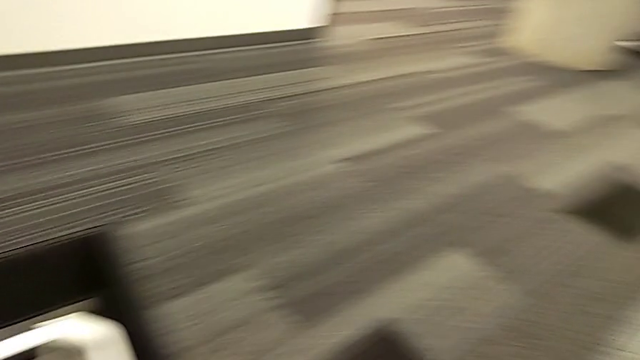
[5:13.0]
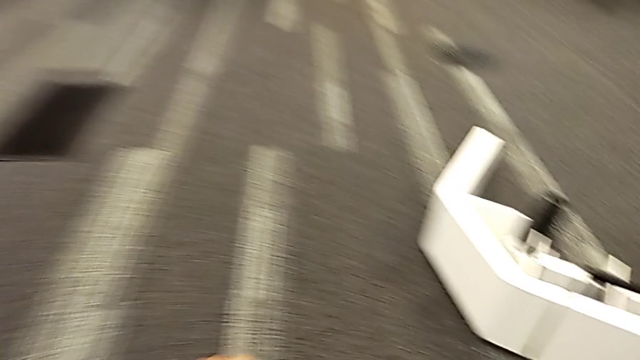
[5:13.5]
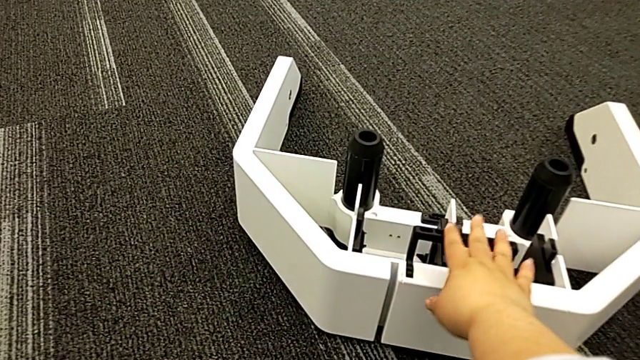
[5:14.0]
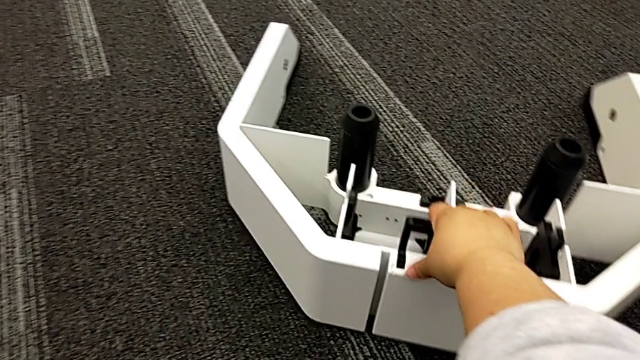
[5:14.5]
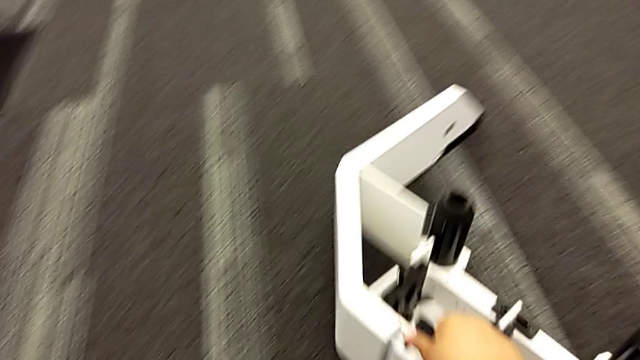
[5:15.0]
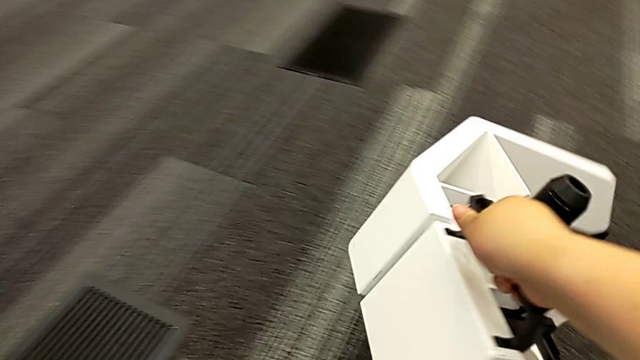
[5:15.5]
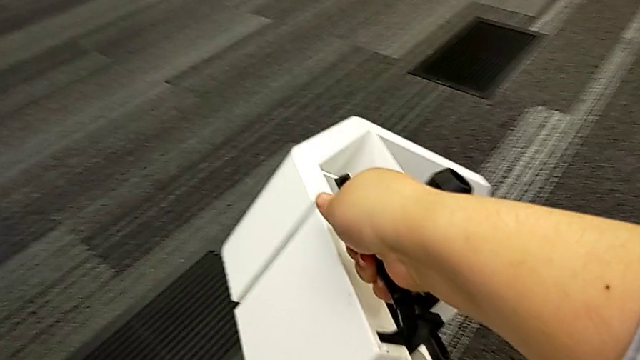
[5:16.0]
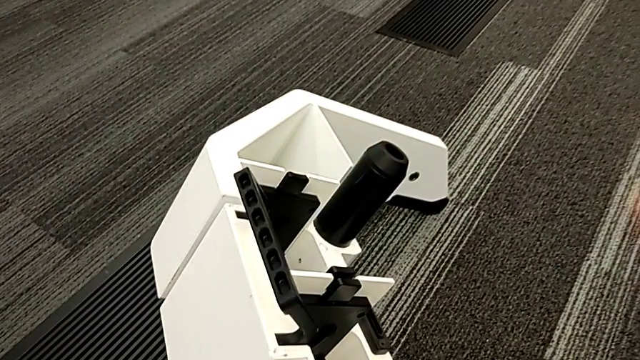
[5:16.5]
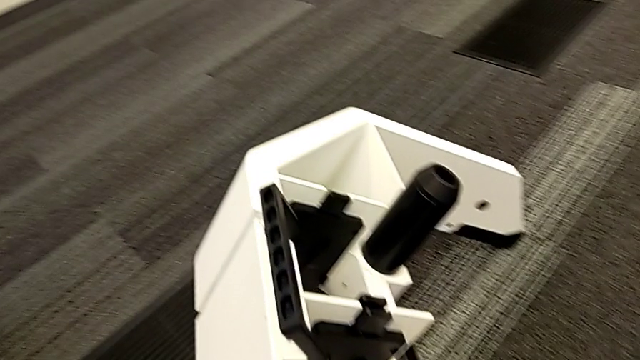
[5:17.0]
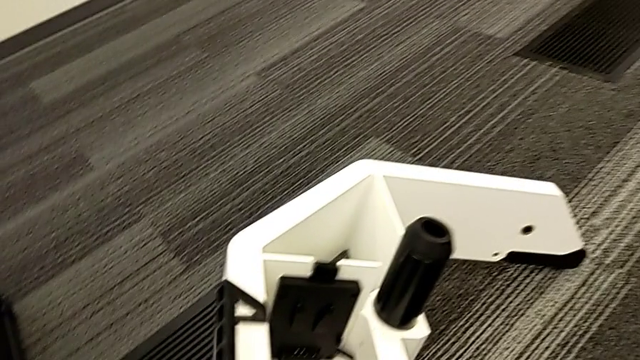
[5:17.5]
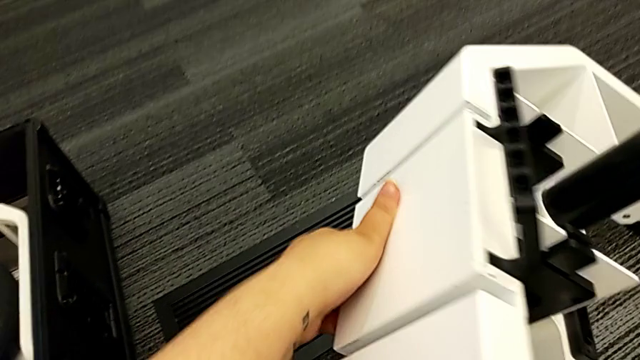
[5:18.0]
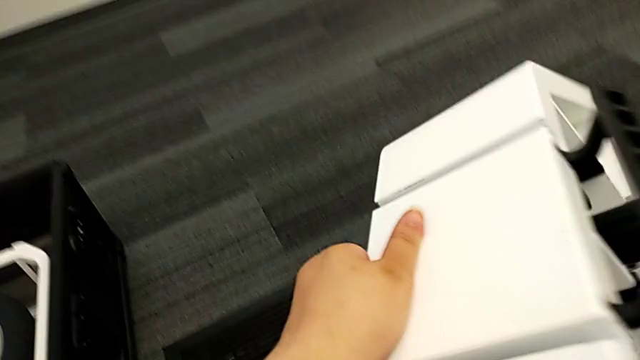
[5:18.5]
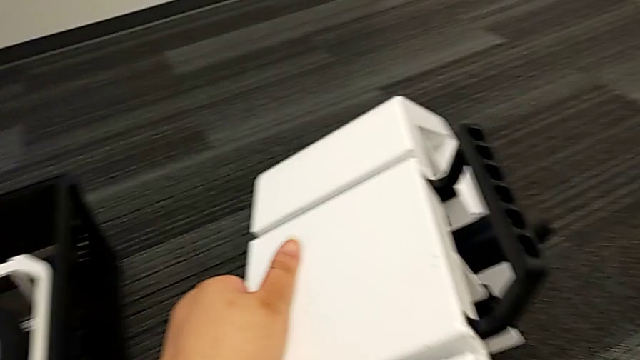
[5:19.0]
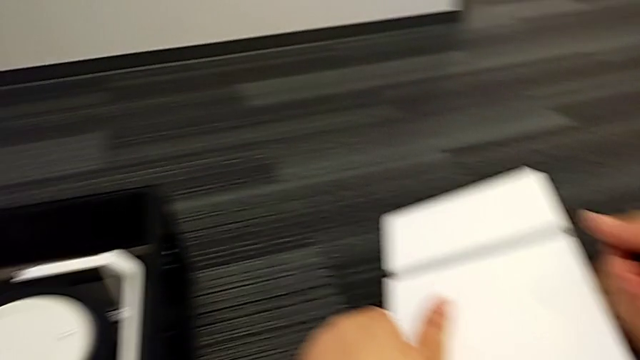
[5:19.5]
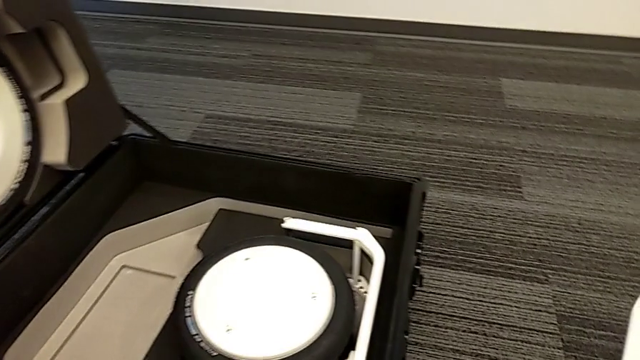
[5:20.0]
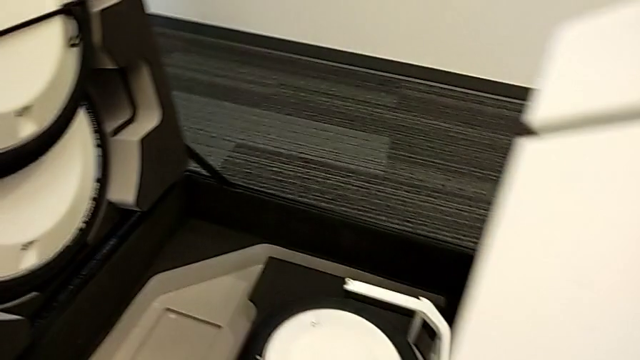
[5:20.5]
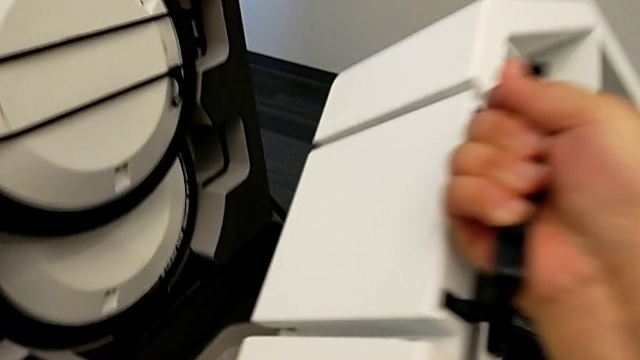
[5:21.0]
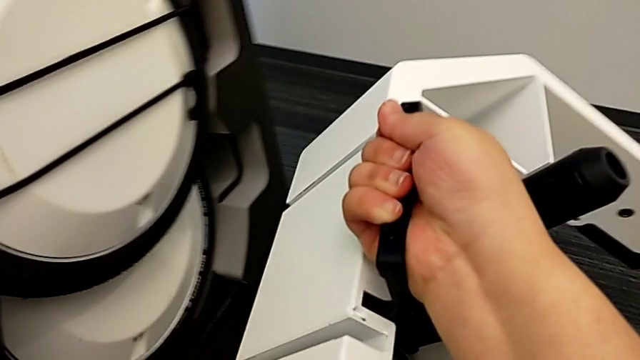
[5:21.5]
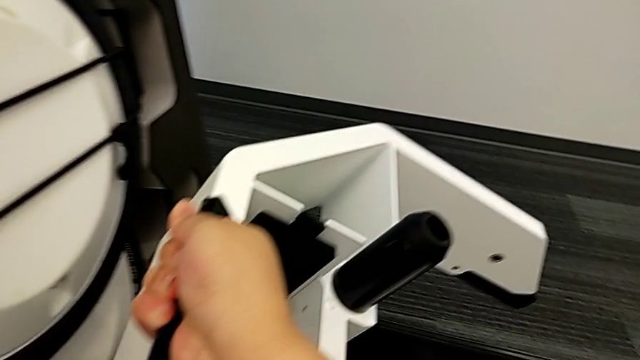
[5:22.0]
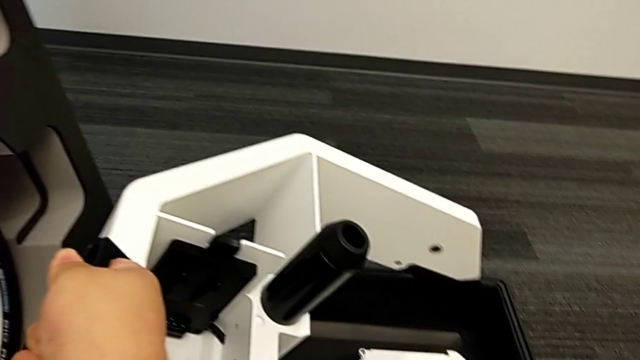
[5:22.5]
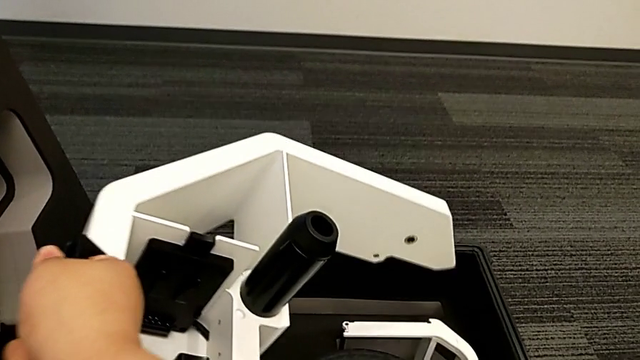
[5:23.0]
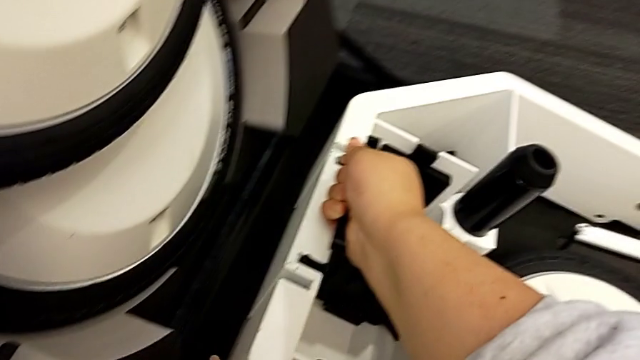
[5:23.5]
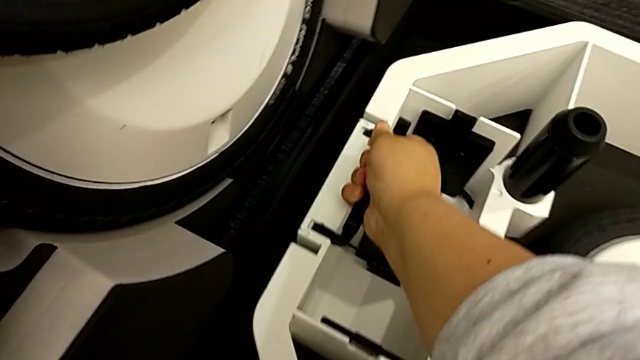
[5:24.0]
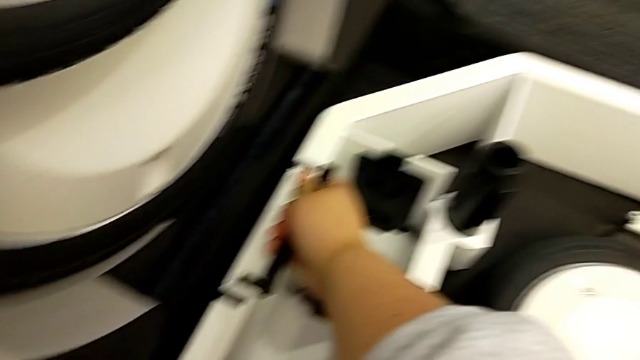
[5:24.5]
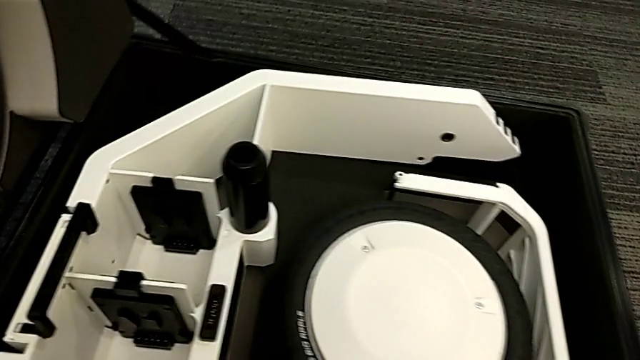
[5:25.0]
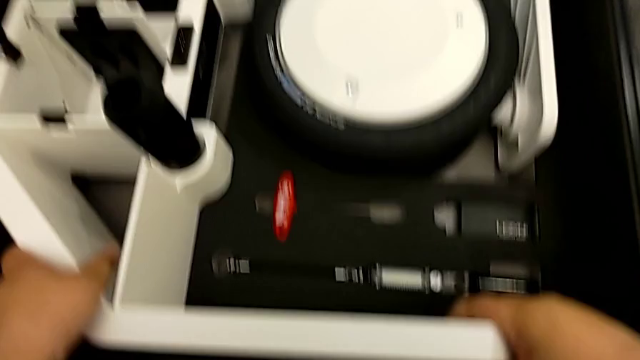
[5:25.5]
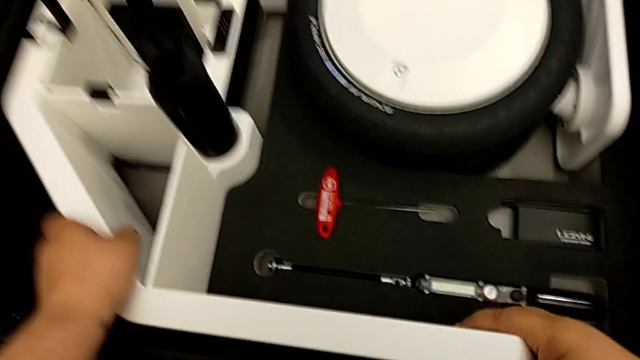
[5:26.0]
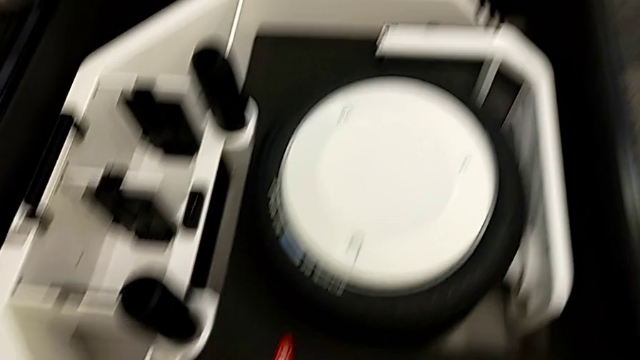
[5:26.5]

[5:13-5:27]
The camera wearer is putting the wheel unit and wheels into the box. They begin to place the base wheel.

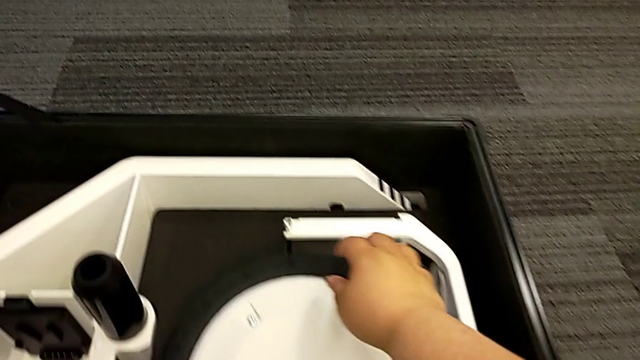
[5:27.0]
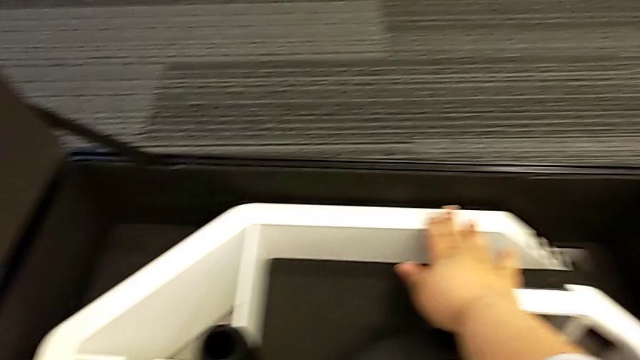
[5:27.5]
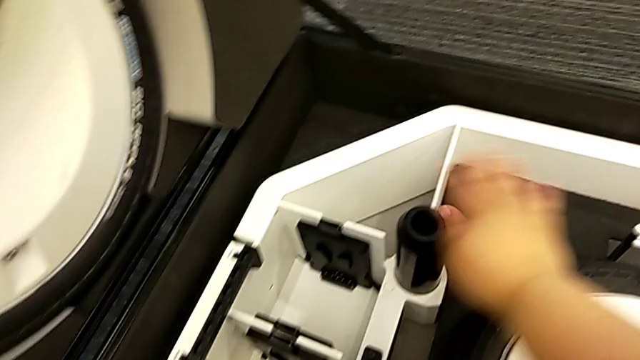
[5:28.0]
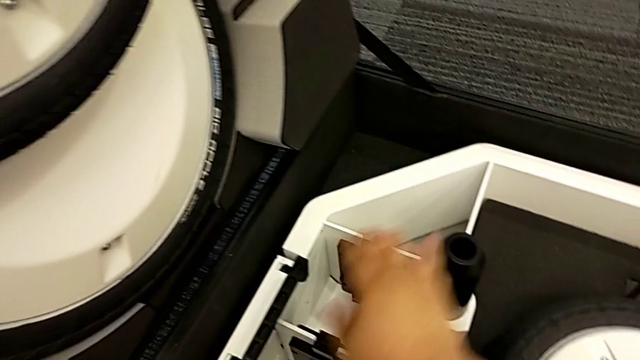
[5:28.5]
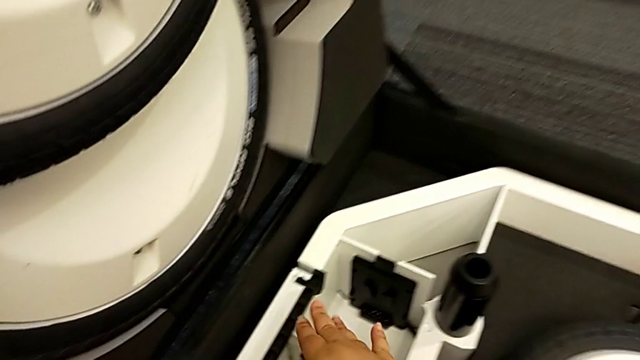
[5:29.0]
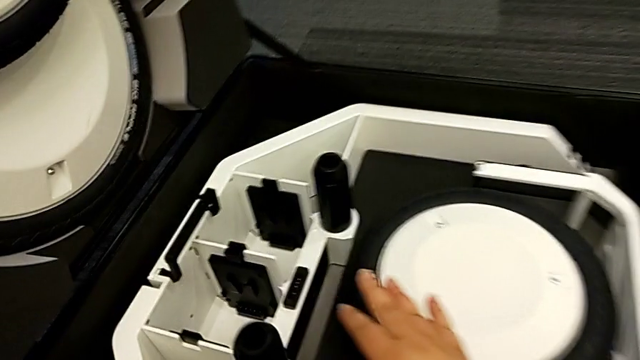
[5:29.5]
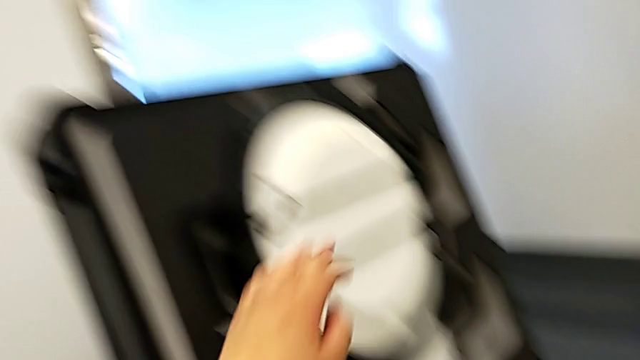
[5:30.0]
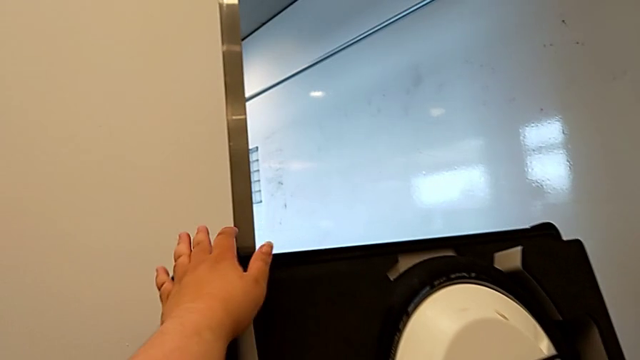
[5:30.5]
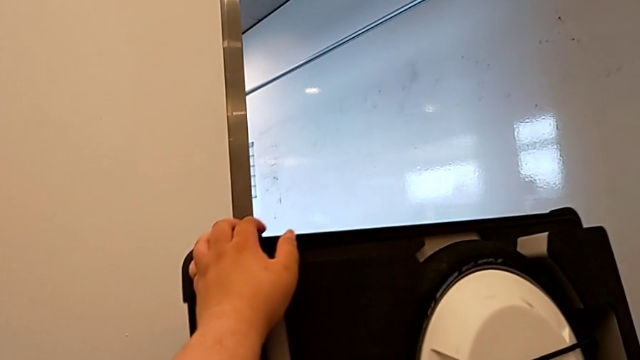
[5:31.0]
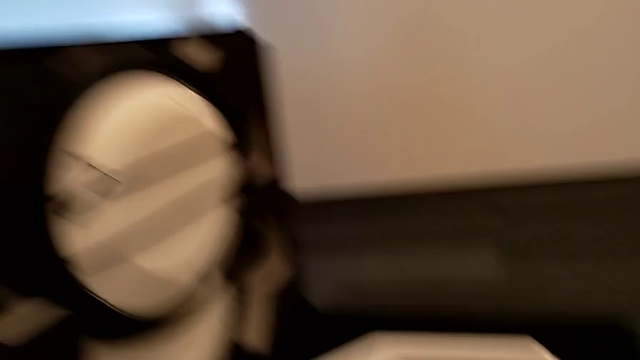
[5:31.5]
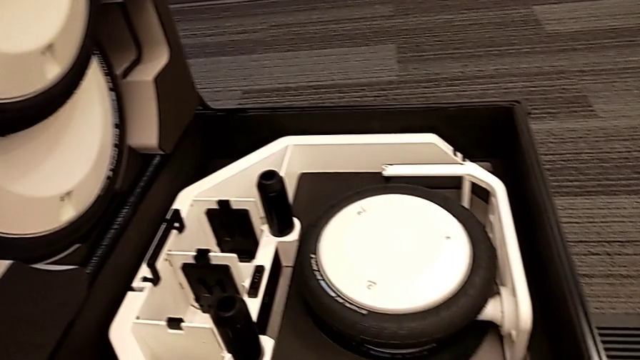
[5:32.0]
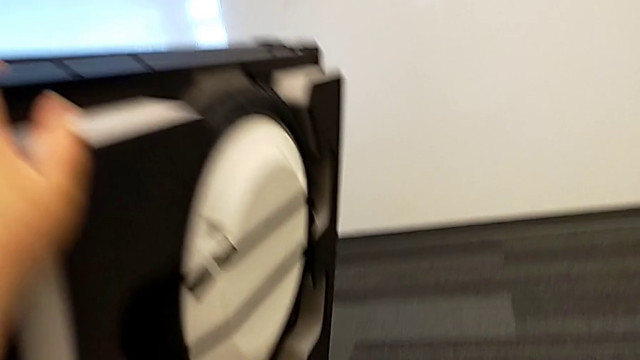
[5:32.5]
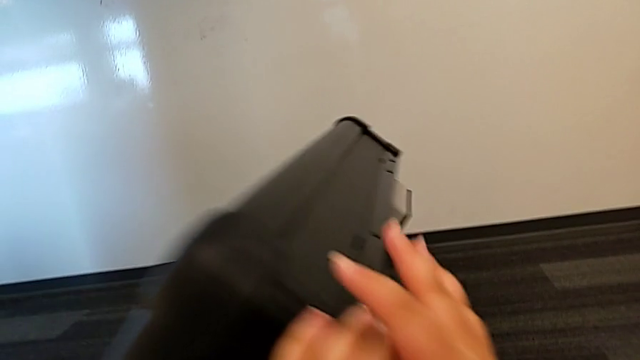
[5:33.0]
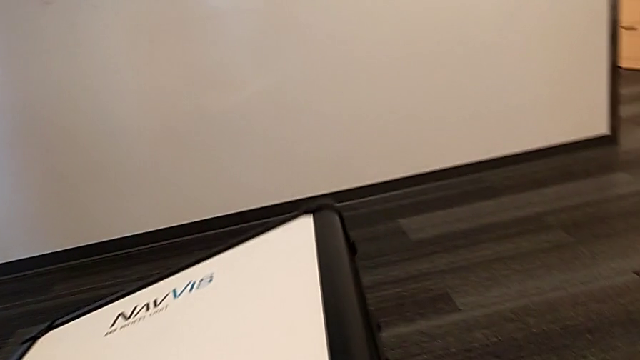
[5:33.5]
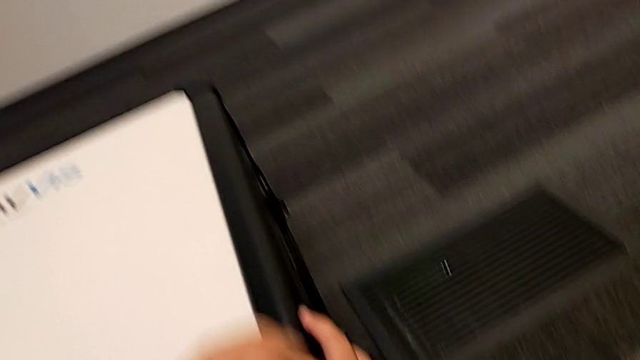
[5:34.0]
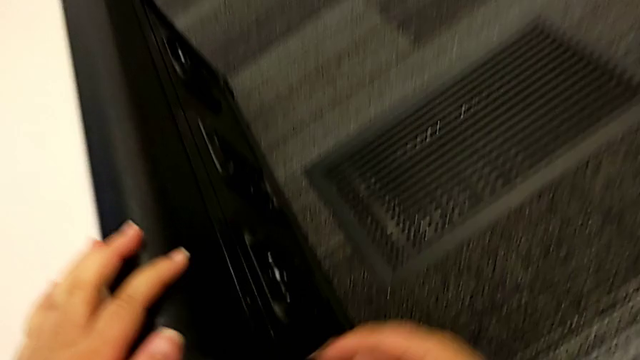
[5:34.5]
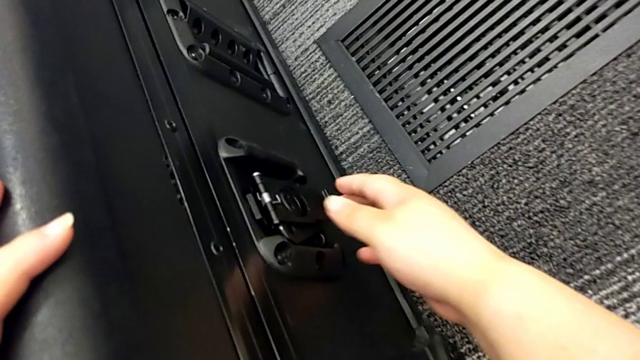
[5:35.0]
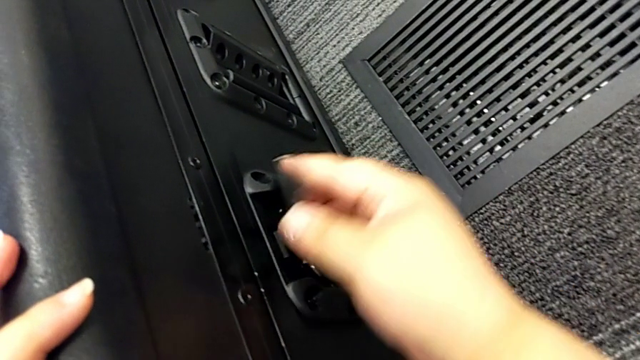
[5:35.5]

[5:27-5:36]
The camera wearer is putting the wheel unit and wheels into the box. They place the base wheel and close the wheel box.
